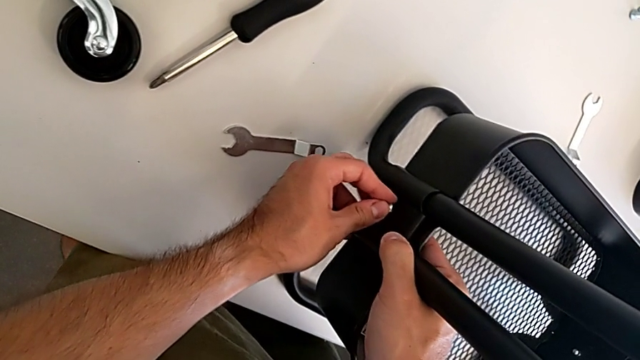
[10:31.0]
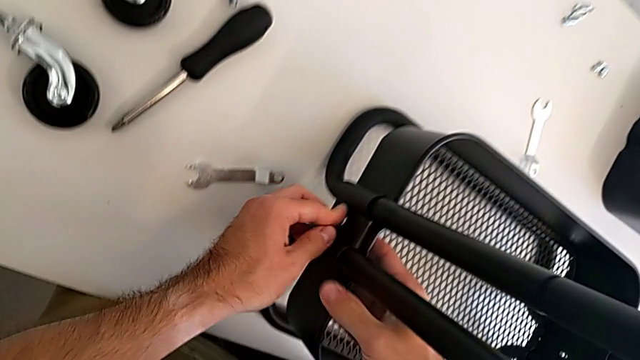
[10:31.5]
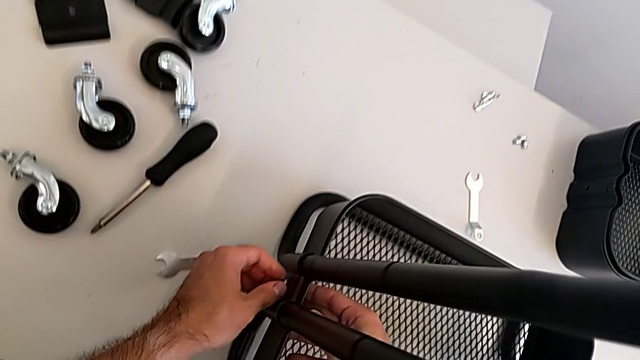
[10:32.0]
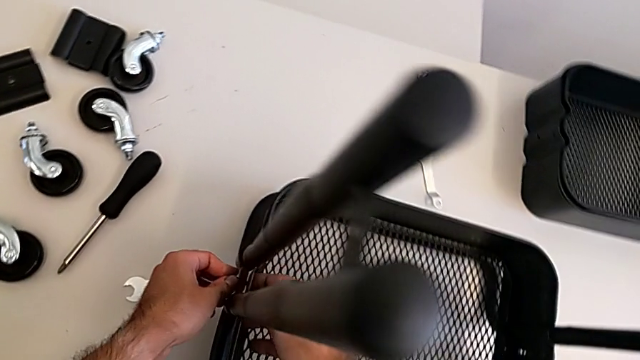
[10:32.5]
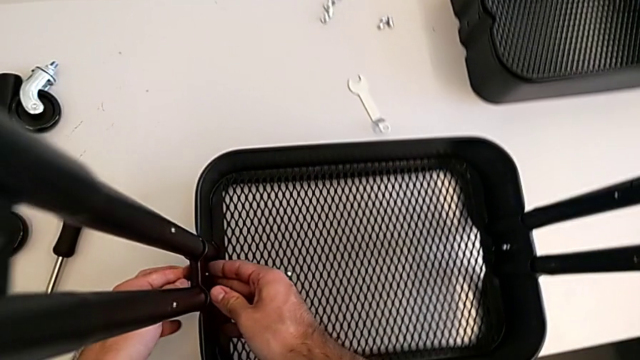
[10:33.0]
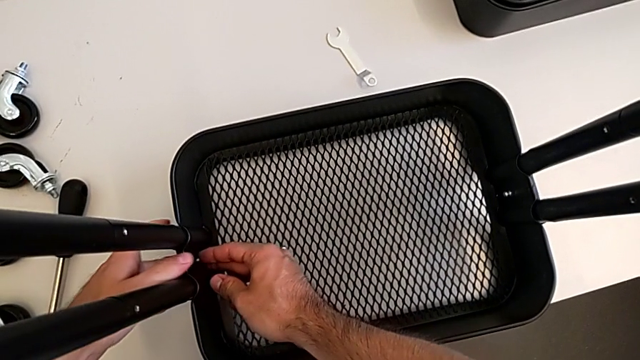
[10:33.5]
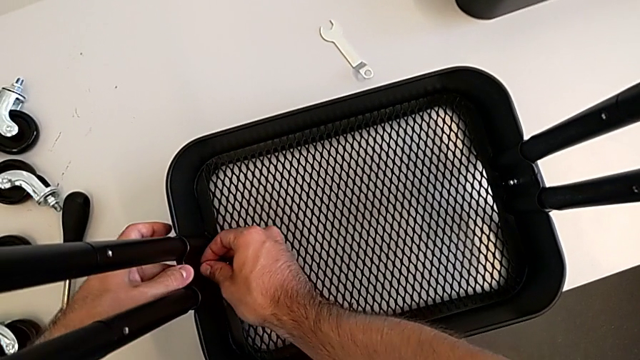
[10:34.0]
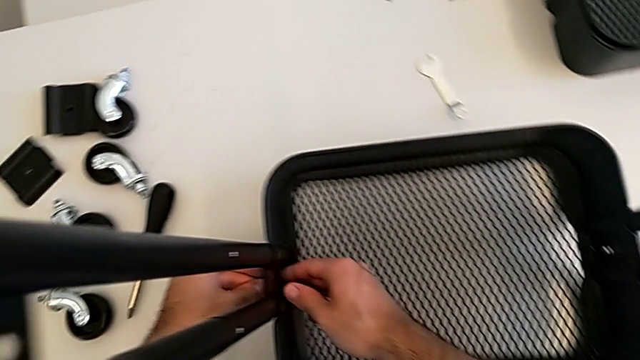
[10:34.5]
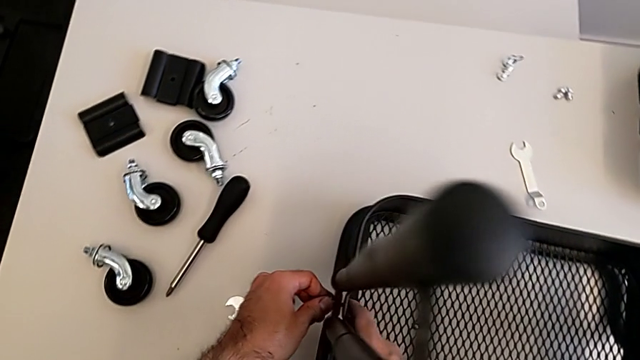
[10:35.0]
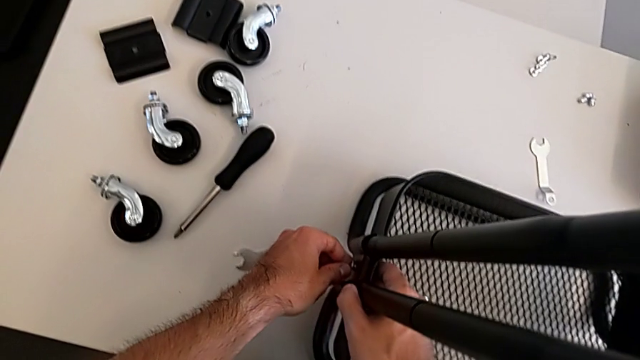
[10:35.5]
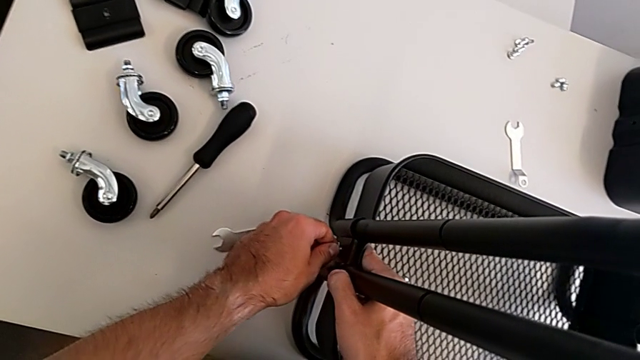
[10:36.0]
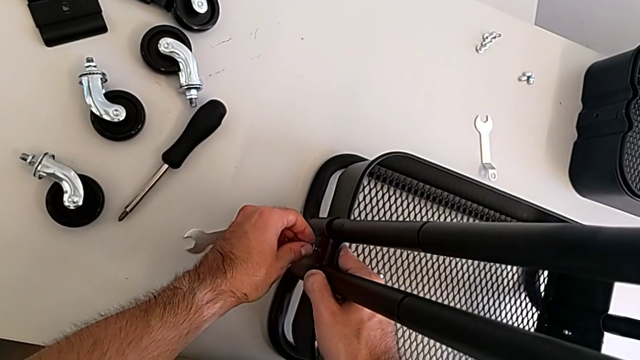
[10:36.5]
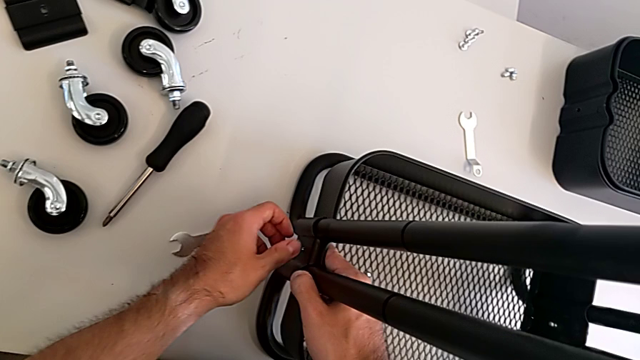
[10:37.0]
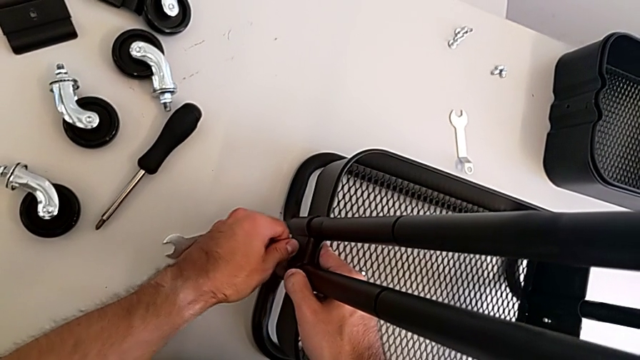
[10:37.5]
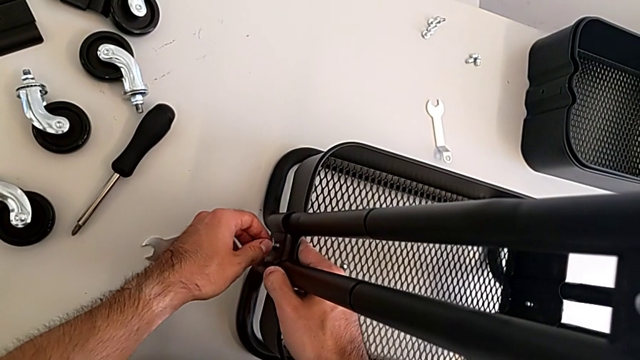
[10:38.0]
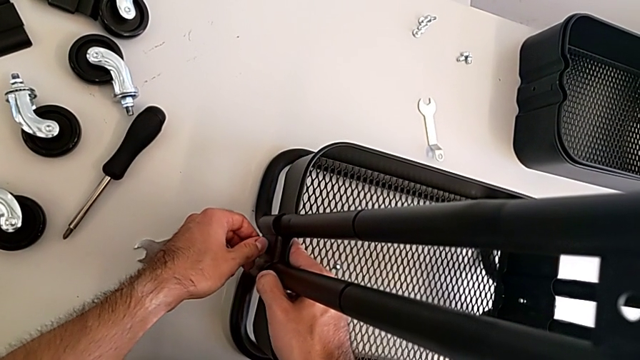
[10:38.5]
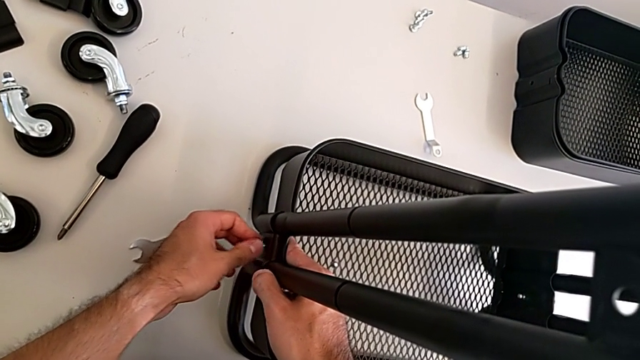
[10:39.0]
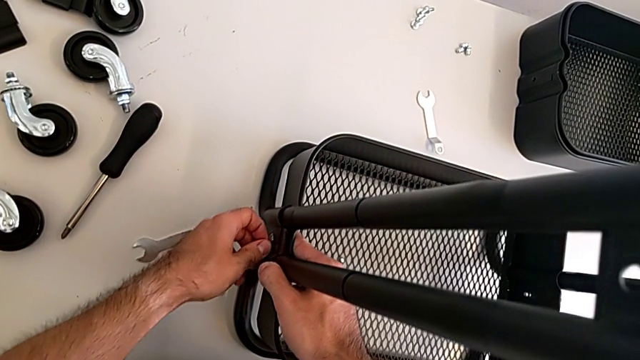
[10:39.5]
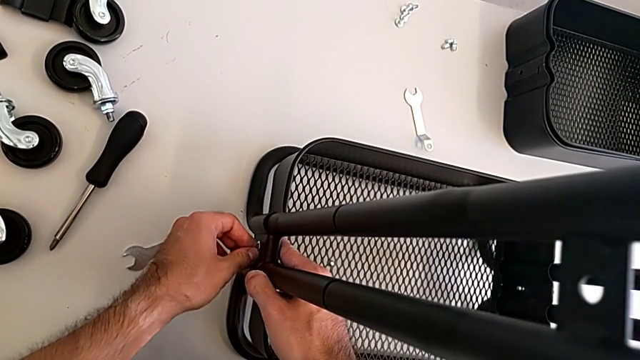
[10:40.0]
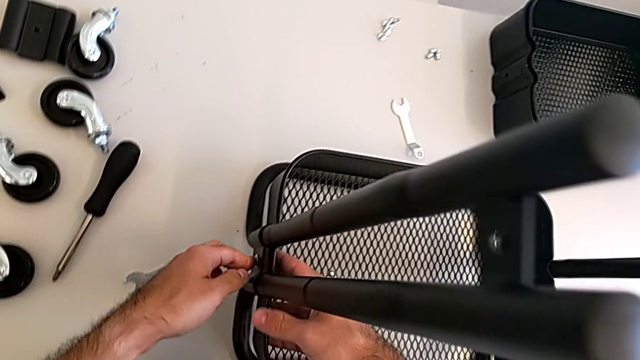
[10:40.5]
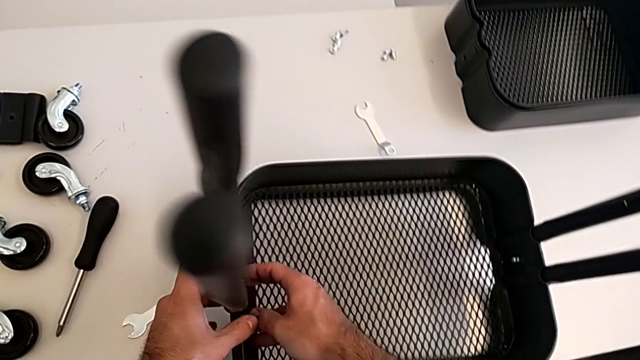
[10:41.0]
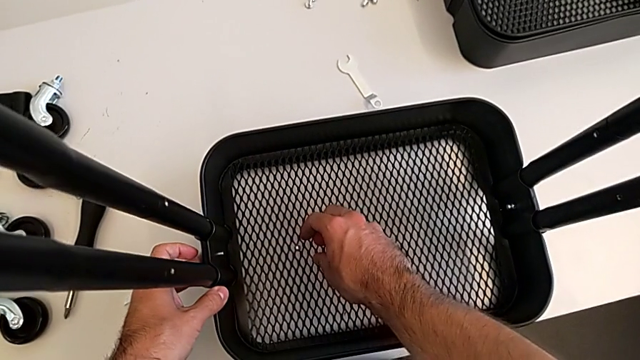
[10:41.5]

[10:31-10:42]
The camera wearer is screwing the second bracket onto the bottom grid tray. They keep inserting the second screw and grab the second hexagon cap nut.

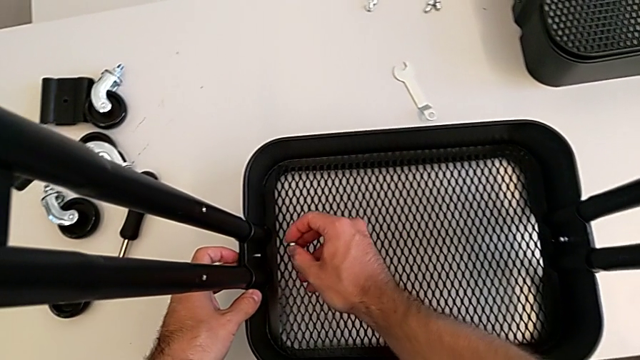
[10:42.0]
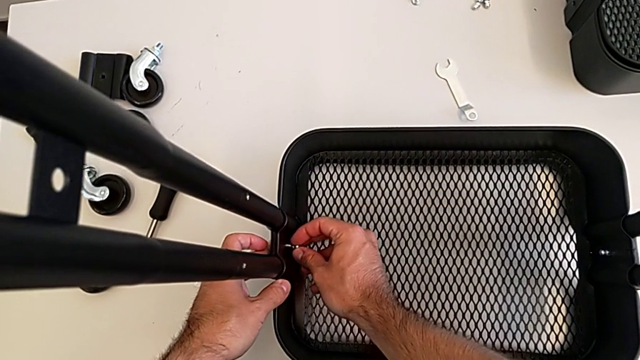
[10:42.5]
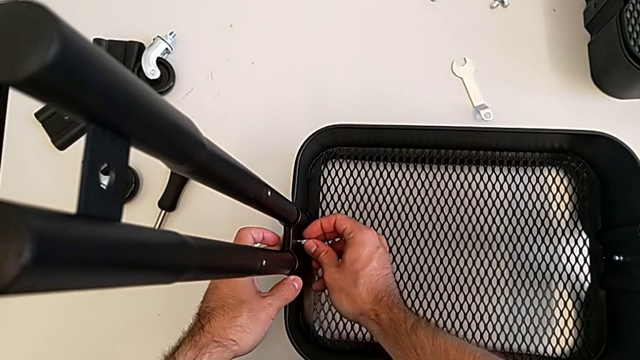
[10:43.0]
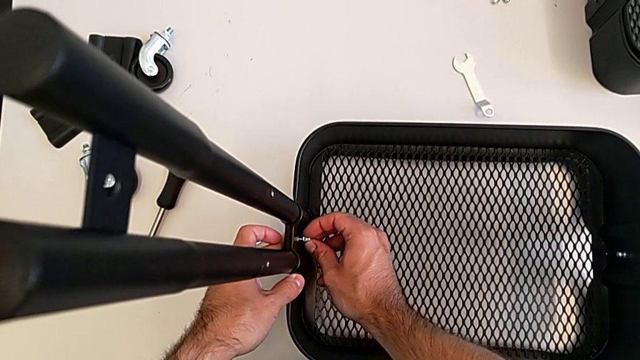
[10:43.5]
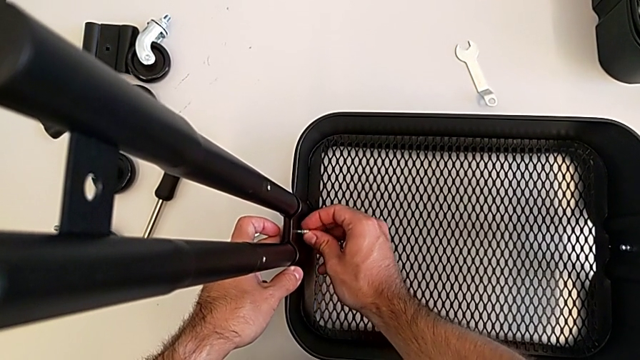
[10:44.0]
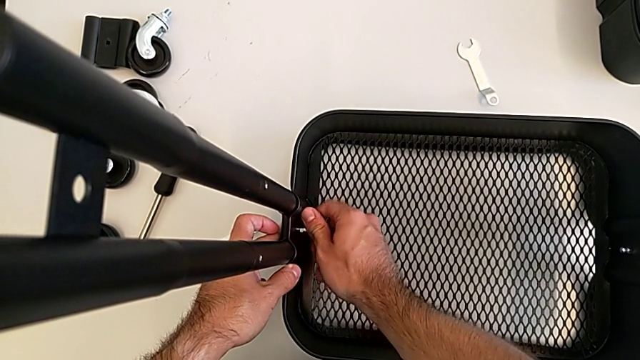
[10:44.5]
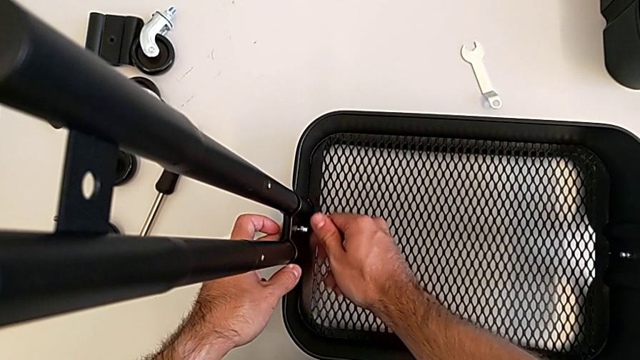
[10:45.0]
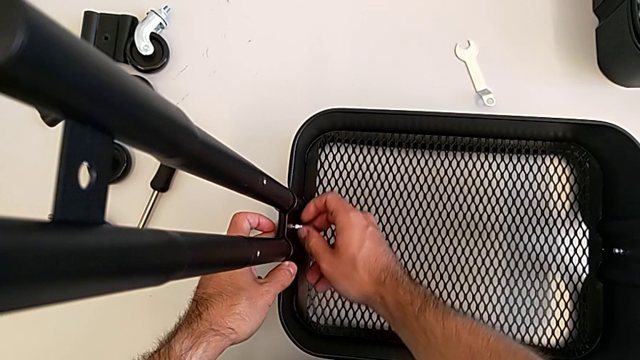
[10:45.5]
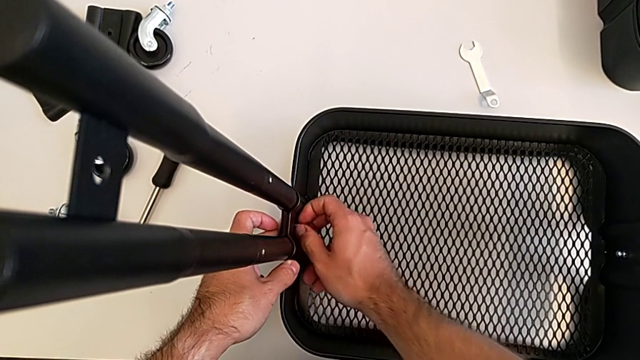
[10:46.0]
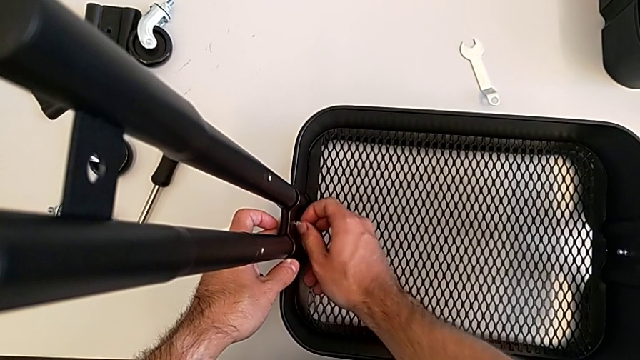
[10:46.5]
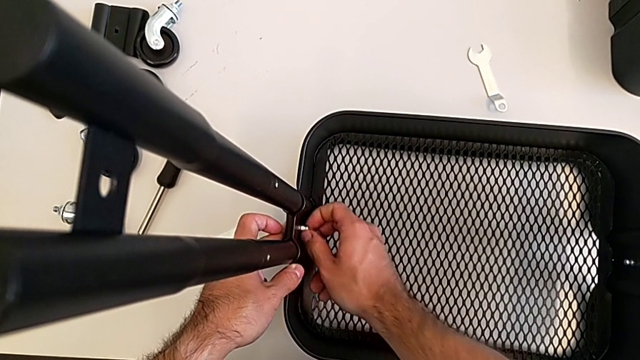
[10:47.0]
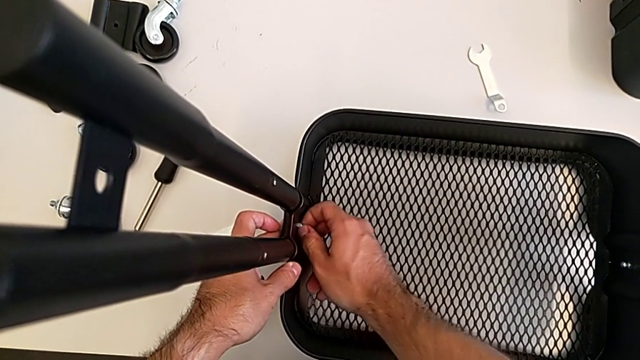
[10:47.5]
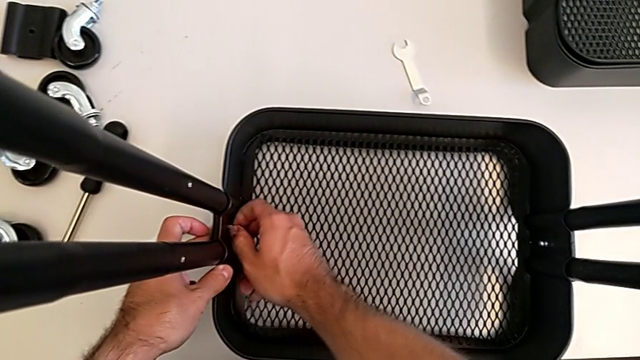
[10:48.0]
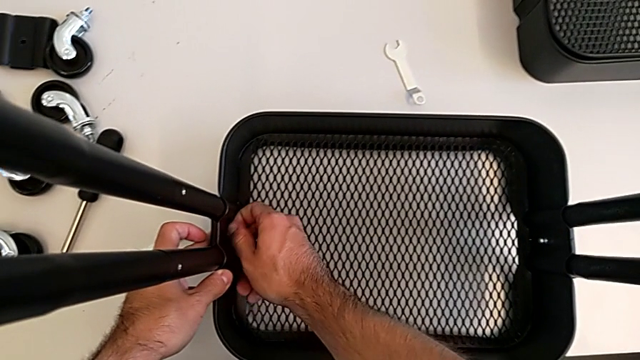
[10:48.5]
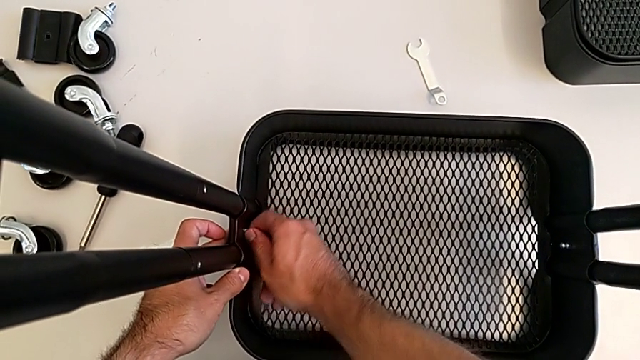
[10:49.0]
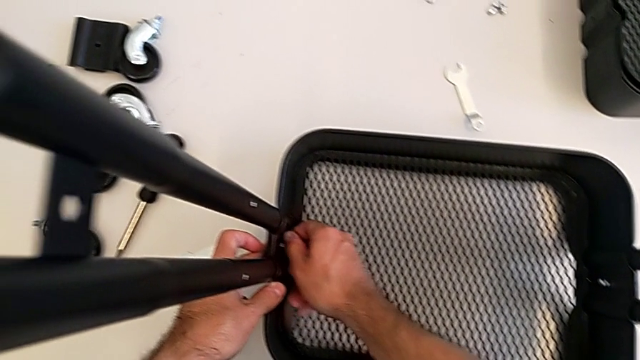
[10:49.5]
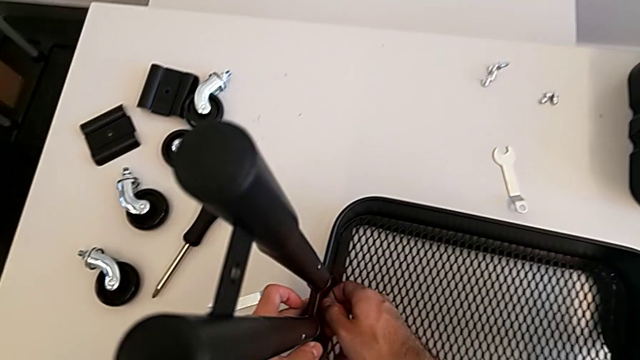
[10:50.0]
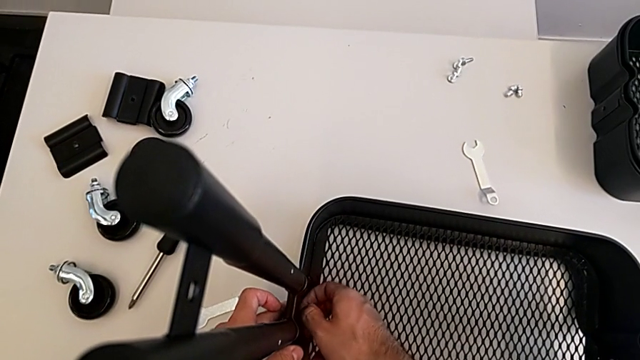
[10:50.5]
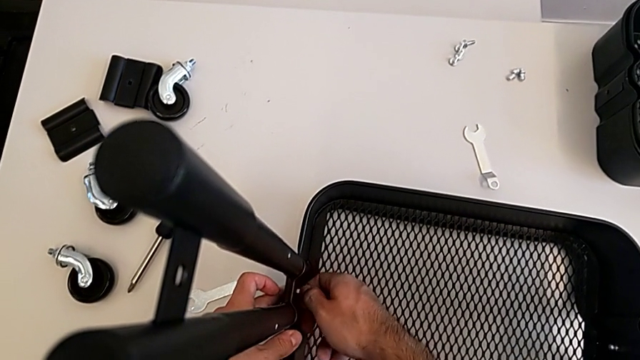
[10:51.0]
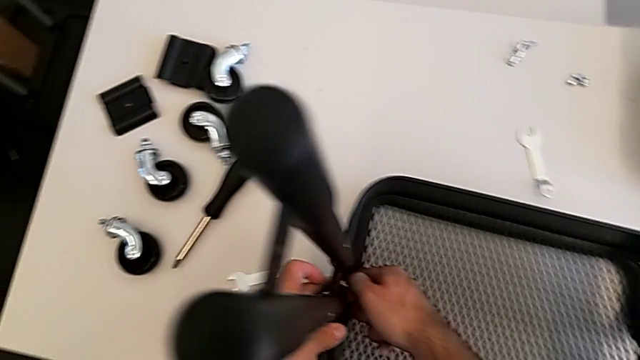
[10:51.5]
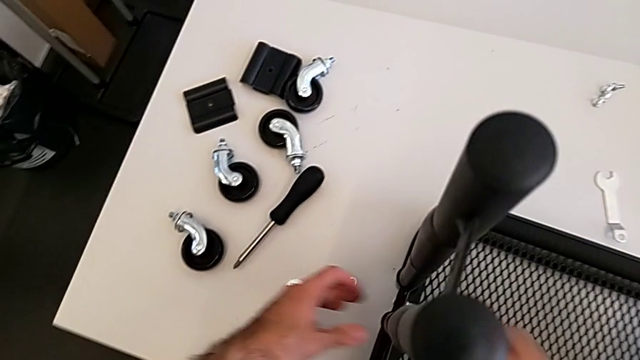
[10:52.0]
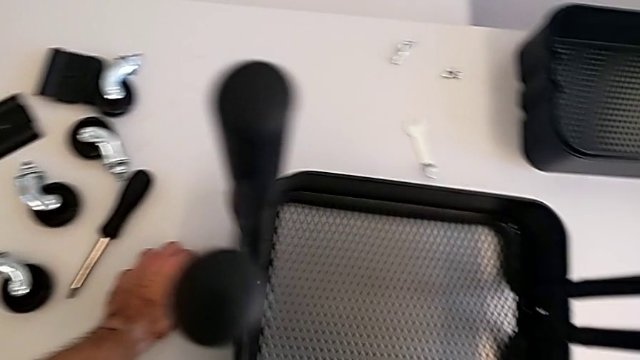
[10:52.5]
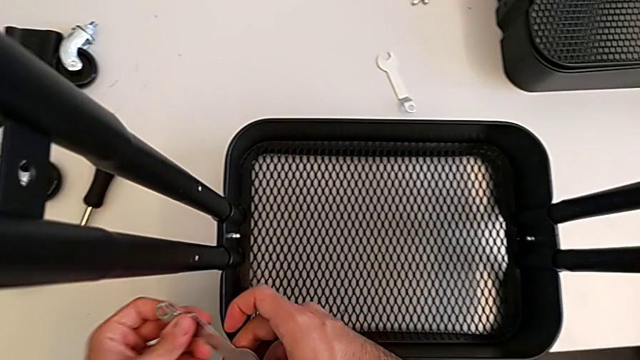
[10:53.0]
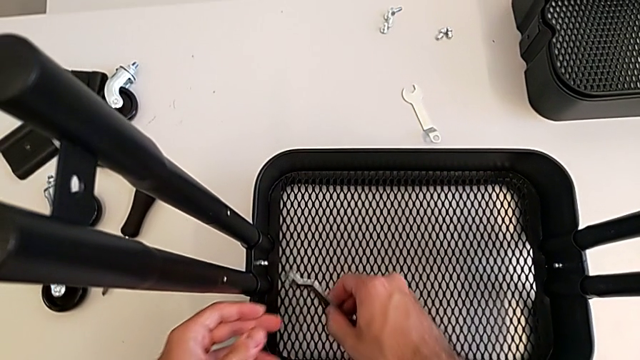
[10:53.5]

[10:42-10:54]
The camera wearer is screwing the second bracket onto the bottom grid tray. They insert the second hexagon cap nut, screw it and grab the spanner wrench.
